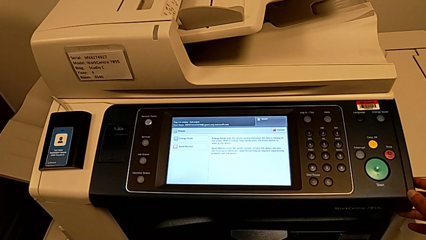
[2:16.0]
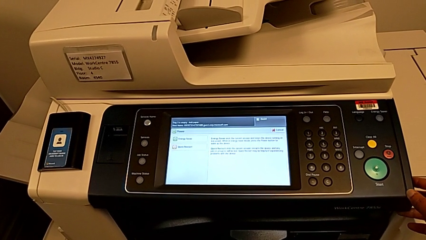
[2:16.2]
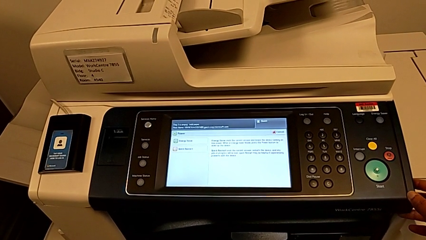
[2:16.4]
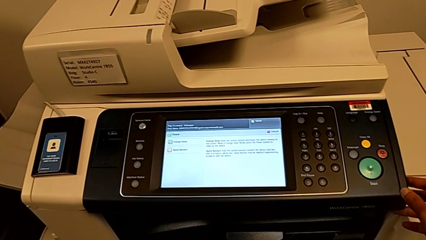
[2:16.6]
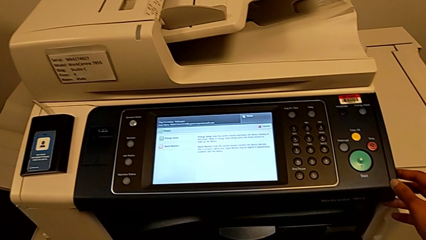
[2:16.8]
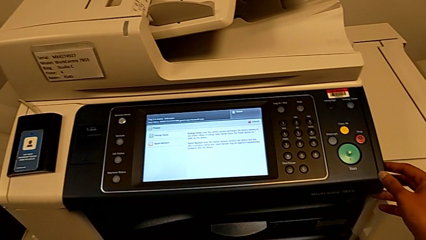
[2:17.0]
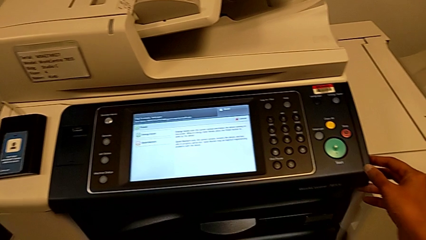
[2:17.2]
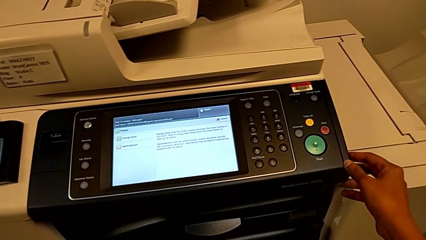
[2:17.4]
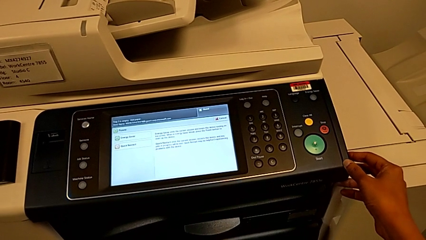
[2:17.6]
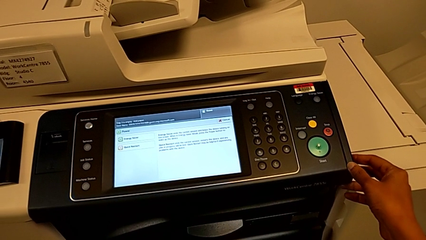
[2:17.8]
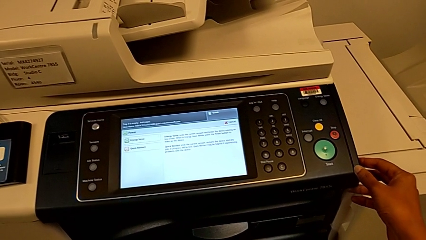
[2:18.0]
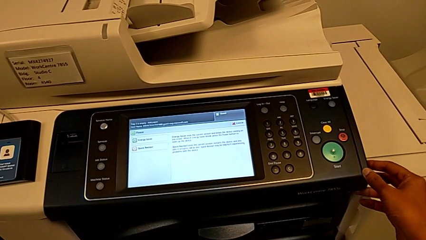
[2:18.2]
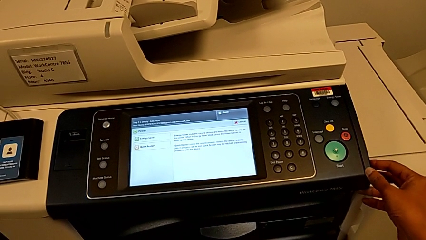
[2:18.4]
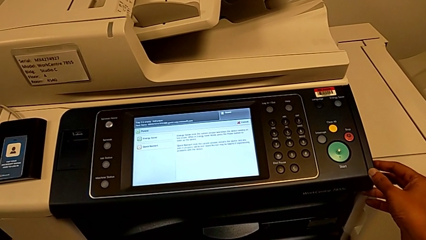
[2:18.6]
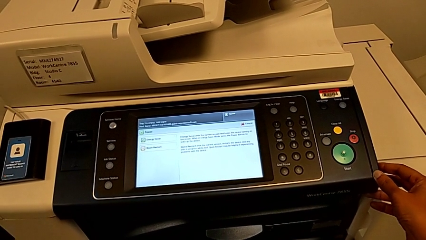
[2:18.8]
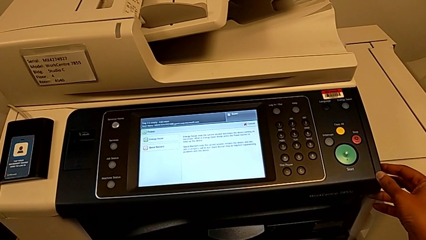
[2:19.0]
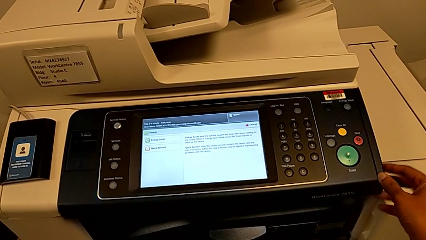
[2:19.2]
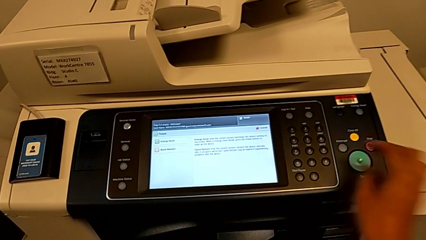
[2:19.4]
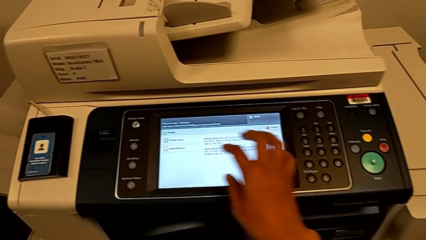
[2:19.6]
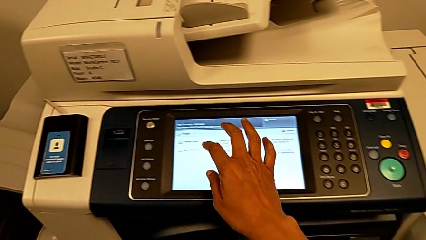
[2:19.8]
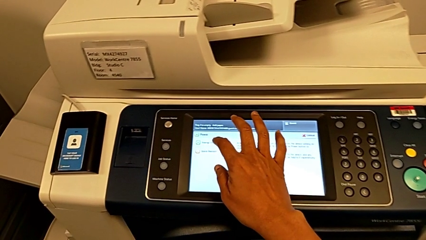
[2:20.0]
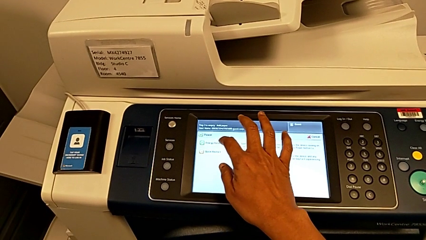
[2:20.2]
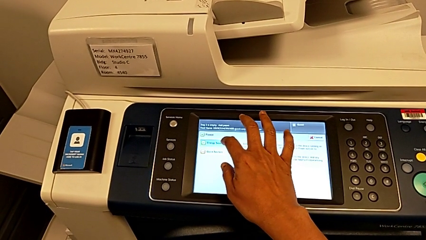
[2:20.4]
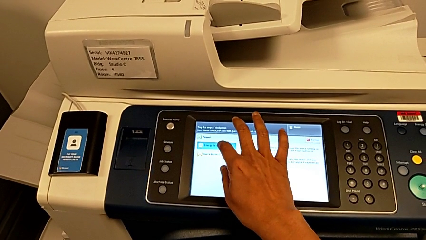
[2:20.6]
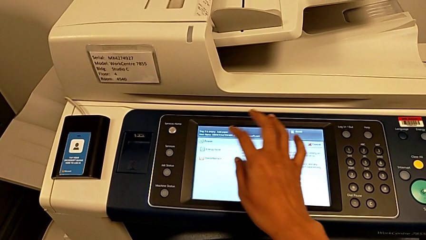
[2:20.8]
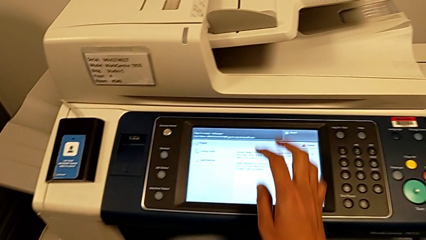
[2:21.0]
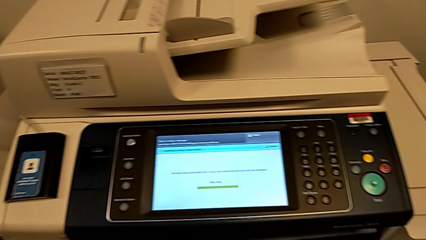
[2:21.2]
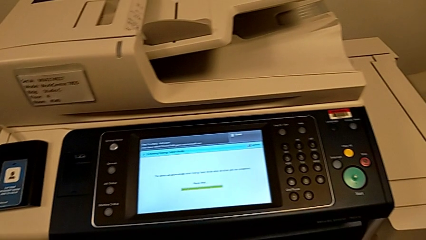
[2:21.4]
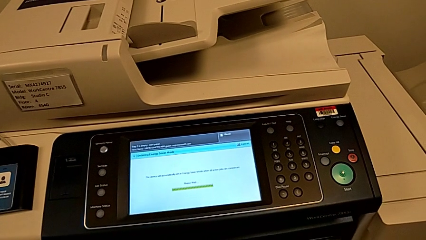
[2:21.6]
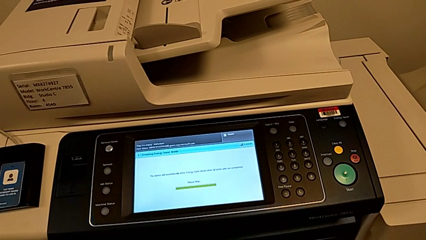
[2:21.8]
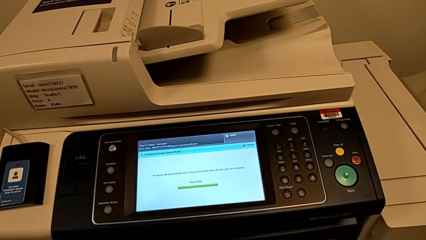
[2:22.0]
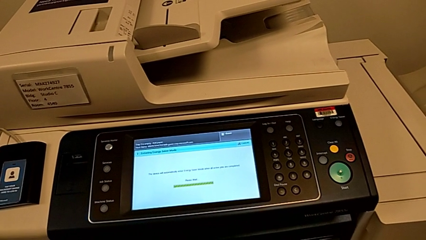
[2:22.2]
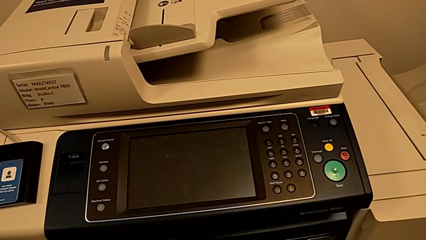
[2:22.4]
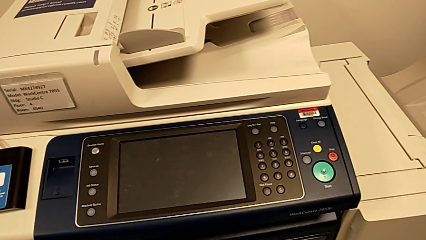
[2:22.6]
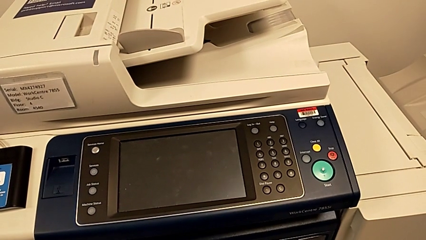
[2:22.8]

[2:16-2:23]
The camera wearer is turning off the printer. They press the rectangular touch screen.

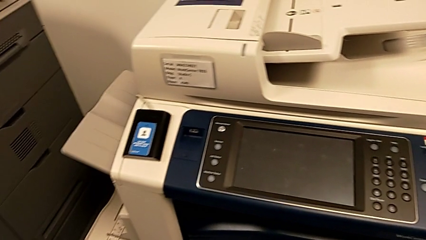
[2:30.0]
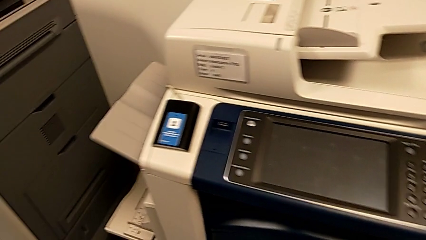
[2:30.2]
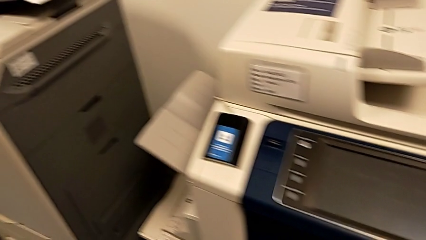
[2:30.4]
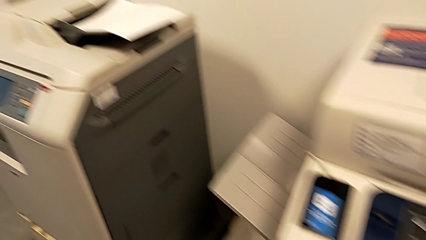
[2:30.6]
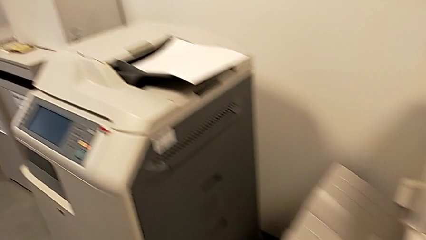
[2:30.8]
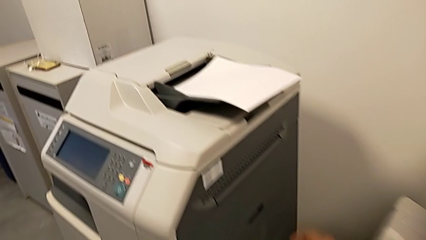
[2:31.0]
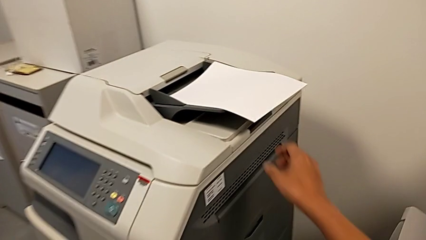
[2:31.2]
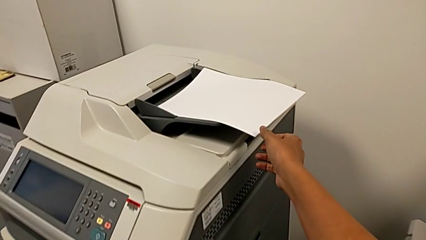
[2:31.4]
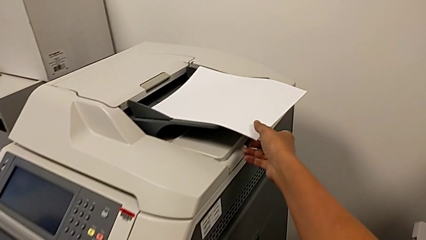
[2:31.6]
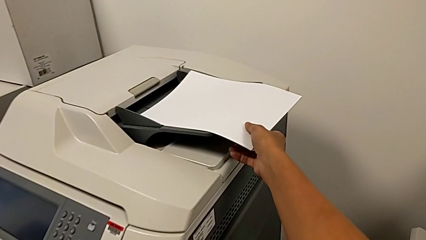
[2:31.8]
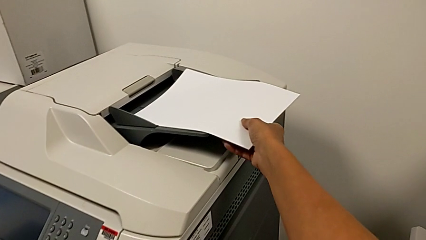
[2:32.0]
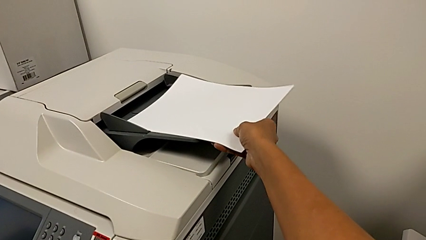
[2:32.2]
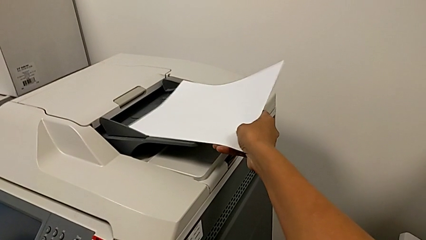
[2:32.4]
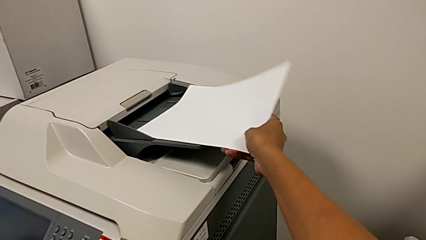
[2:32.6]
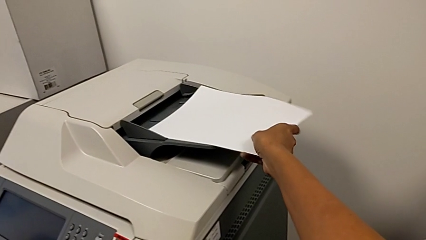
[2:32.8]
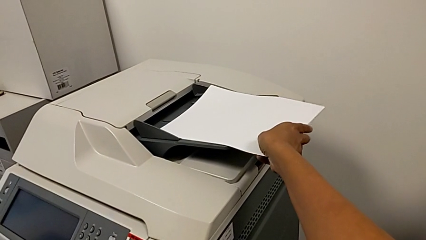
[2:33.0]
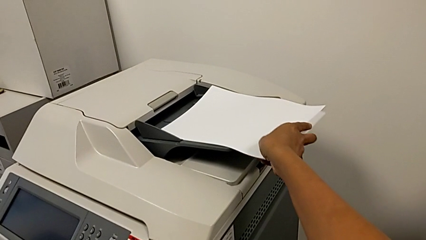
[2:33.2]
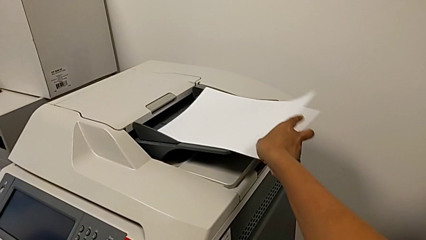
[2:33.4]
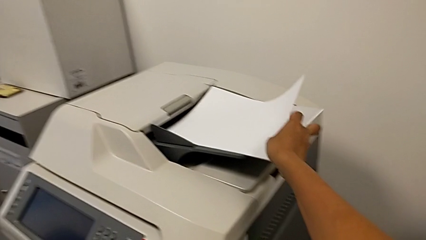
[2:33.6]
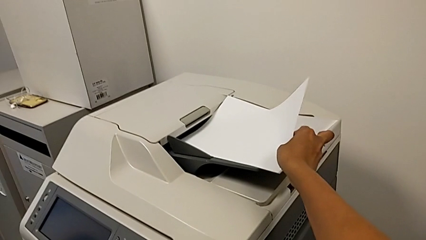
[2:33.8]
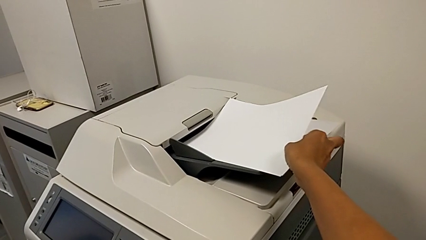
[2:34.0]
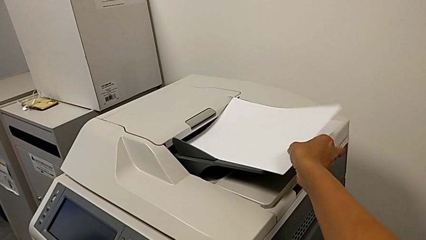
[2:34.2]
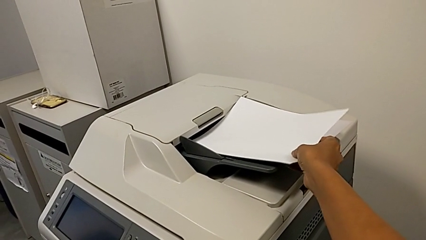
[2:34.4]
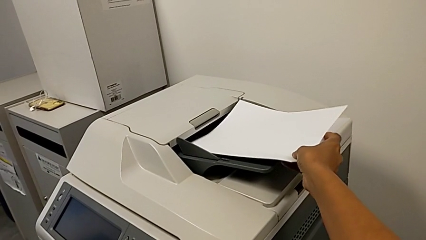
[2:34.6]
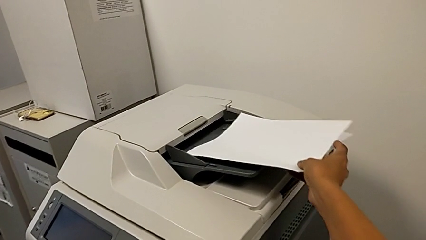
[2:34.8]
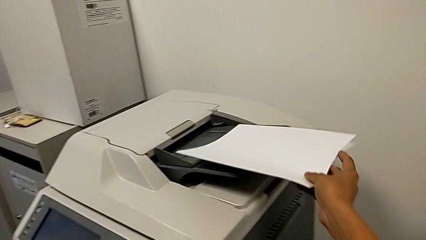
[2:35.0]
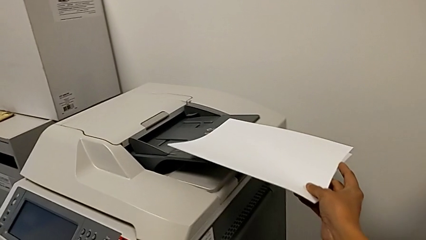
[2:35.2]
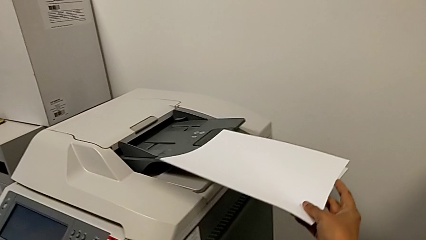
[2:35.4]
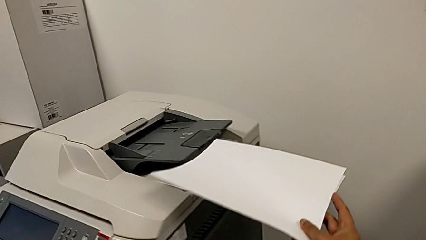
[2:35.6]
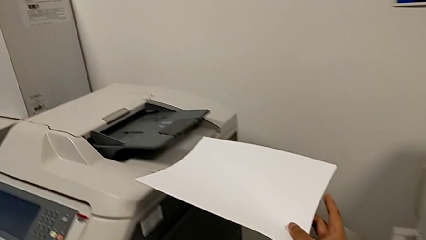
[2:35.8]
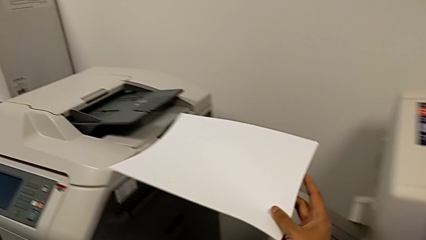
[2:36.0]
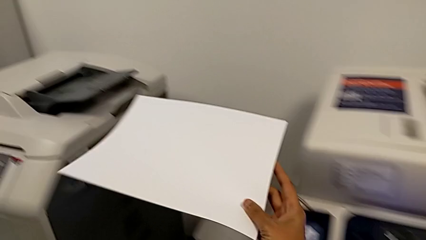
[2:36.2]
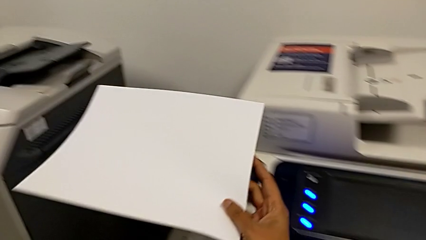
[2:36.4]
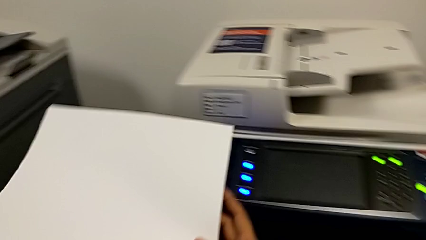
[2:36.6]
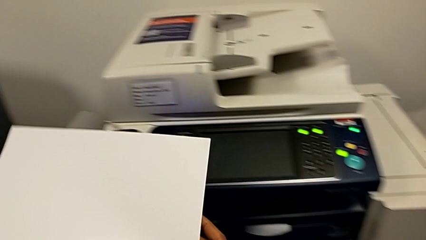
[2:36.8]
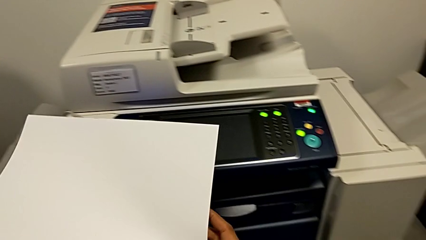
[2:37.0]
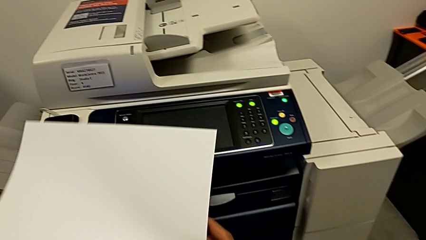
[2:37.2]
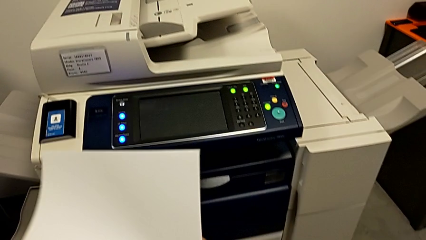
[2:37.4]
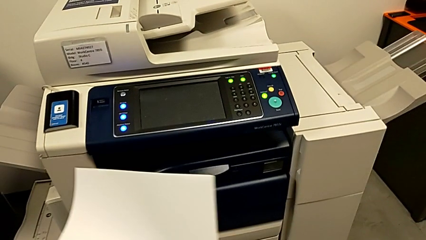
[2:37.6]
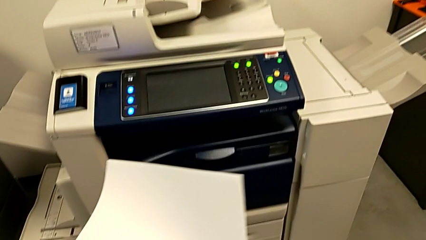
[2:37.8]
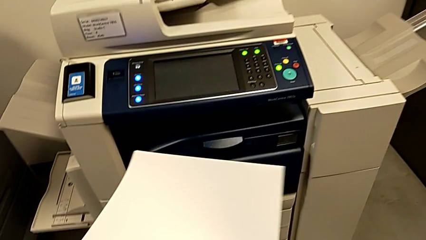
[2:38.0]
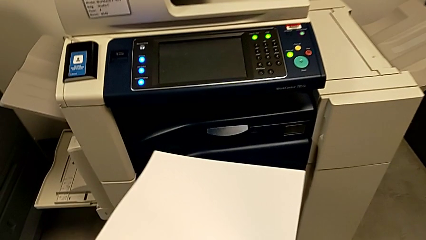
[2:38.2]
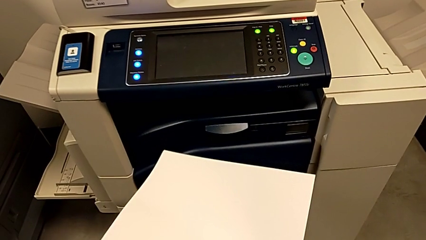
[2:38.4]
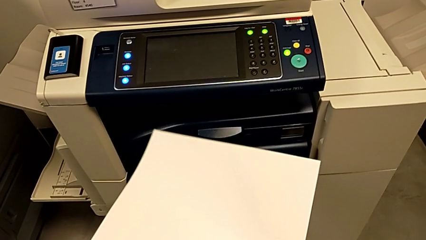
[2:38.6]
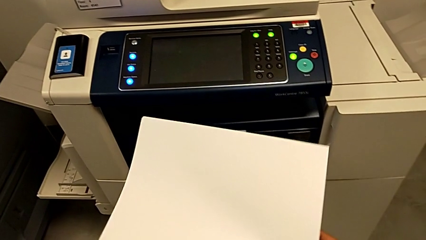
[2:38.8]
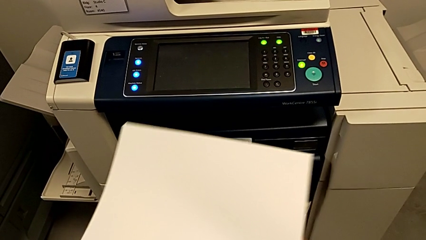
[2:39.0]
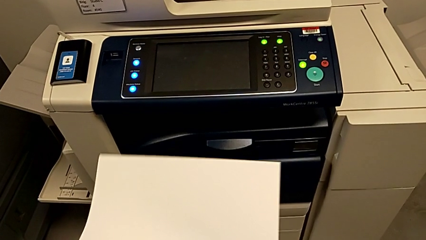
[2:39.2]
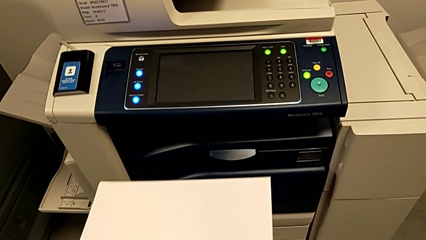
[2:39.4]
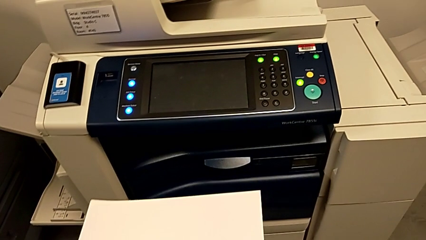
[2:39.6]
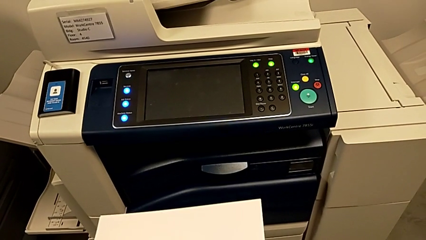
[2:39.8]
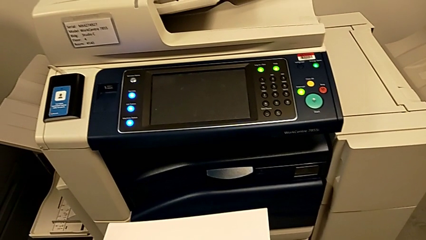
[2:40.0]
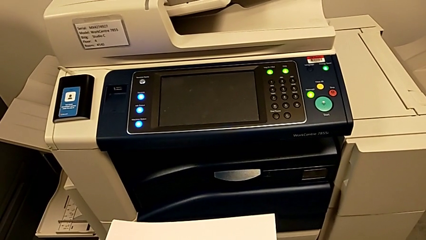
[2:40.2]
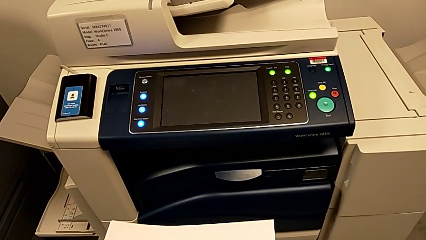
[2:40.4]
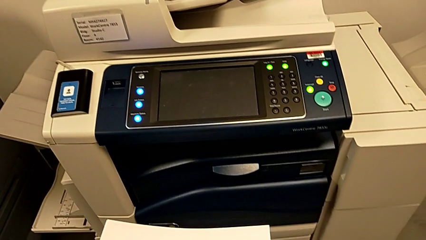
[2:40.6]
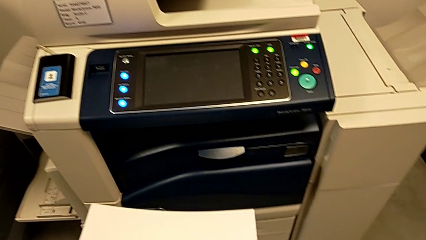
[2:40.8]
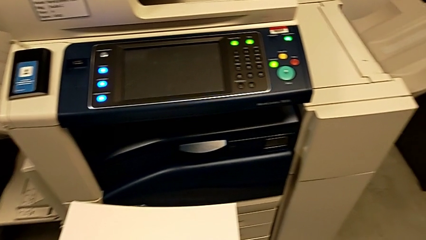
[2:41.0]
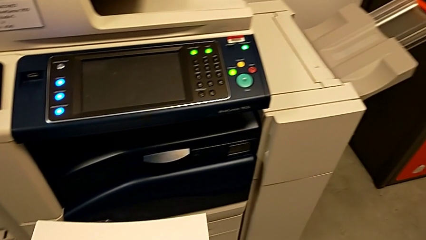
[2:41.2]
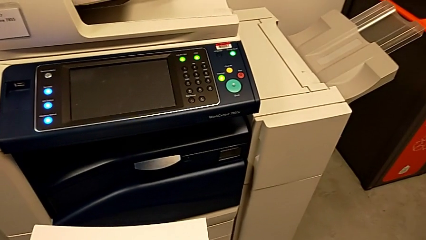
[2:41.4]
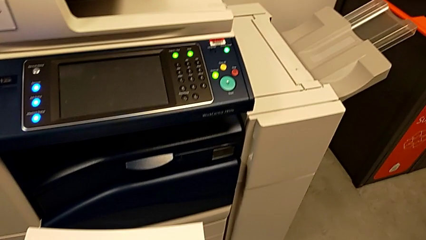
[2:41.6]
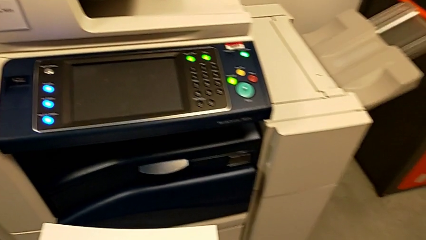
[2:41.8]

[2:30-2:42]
The camera wearer is loading the paper stack. They grab the black paper stack.
